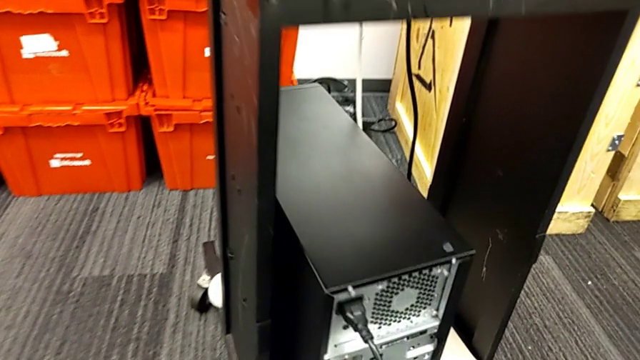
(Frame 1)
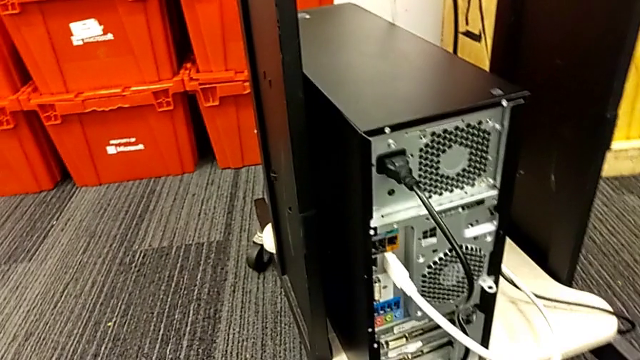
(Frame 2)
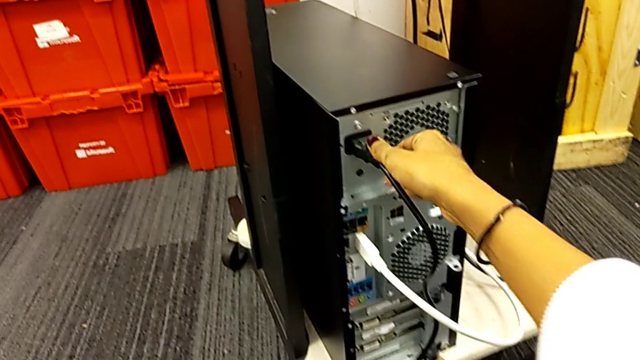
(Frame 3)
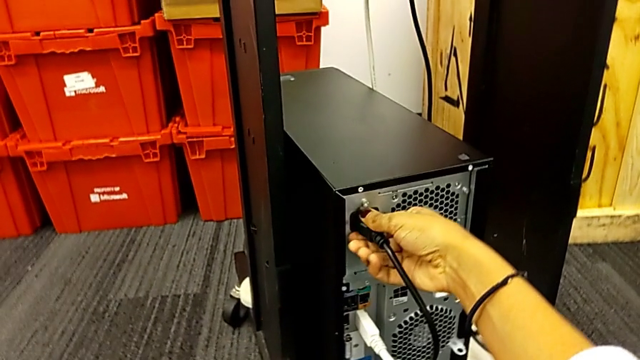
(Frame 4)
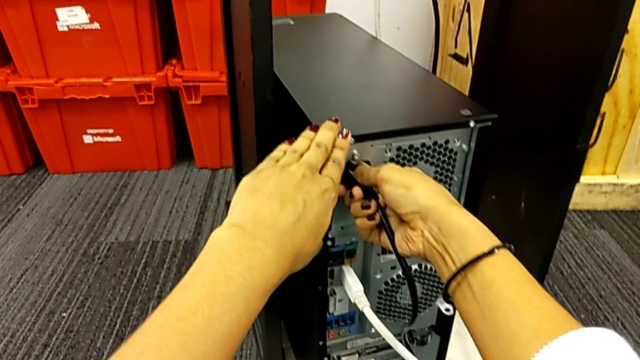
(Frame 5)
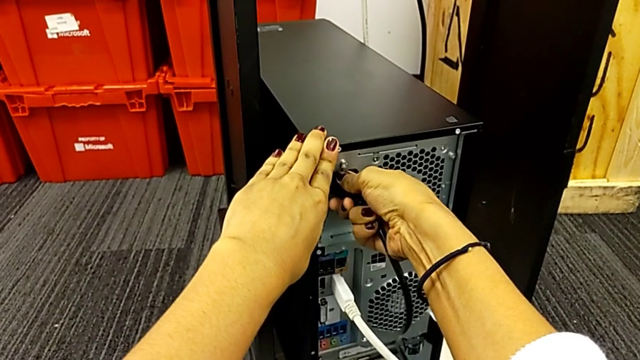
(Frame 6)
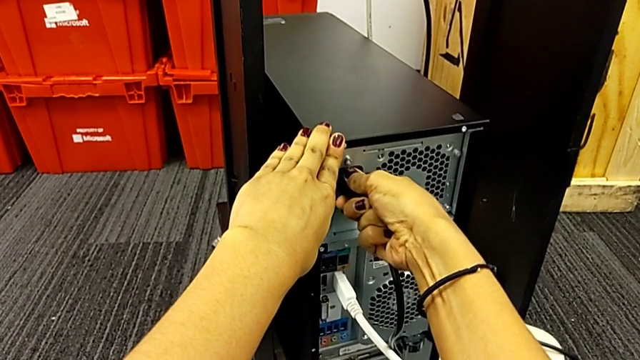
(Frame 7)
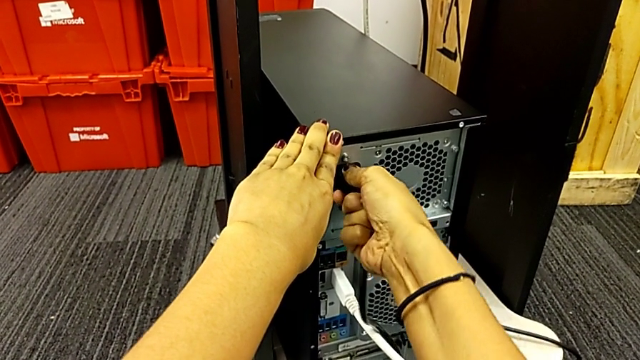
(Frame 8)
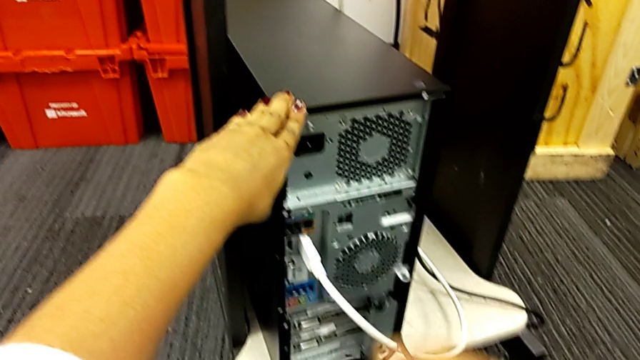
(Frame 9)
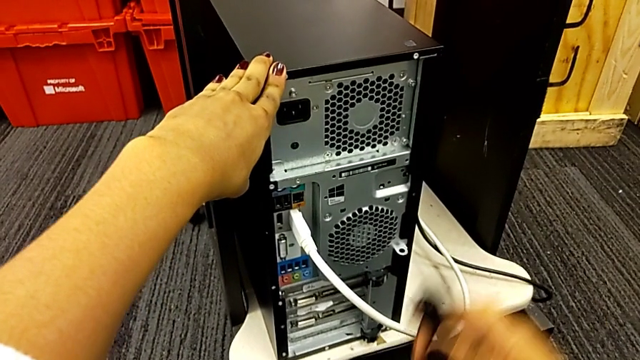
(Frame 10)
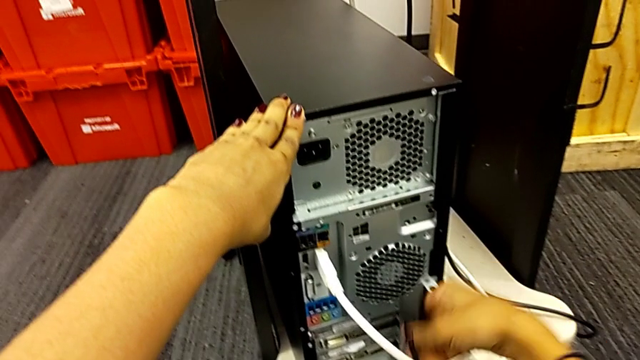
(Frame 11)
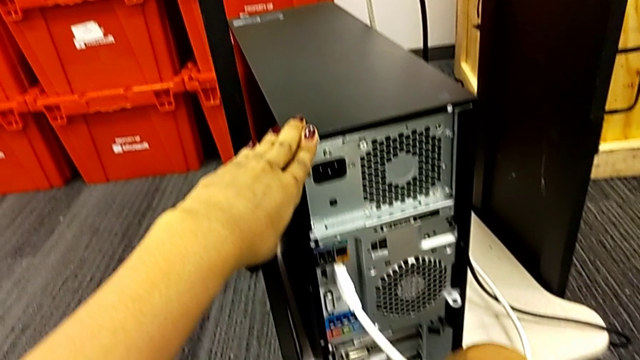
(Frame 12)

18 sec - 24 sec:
The camera wearer removes the power supply cable. They pull the power supply cable, touch the computer tower, withdraw the power supply cable and place it.

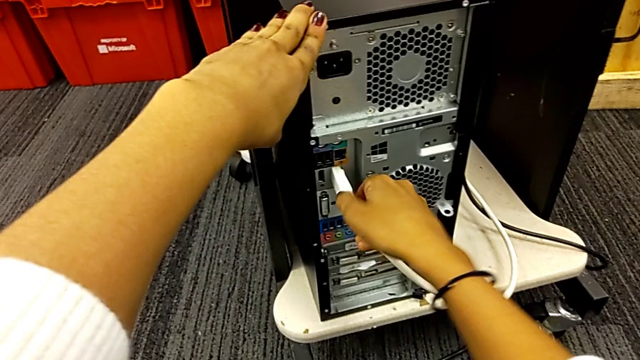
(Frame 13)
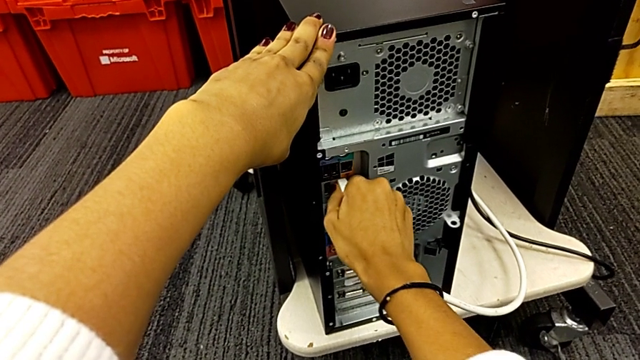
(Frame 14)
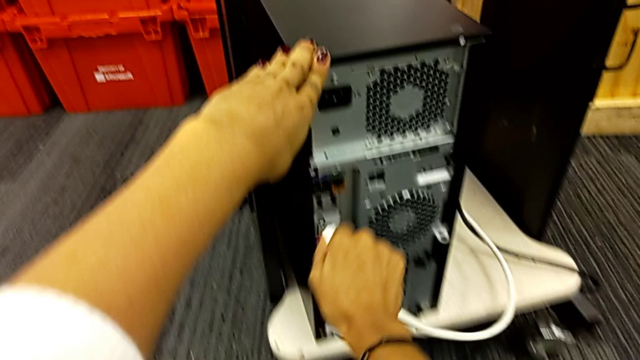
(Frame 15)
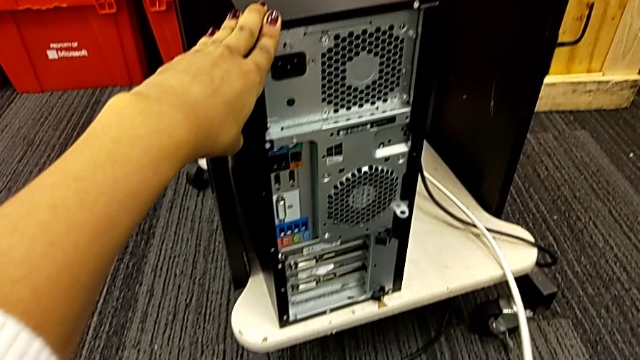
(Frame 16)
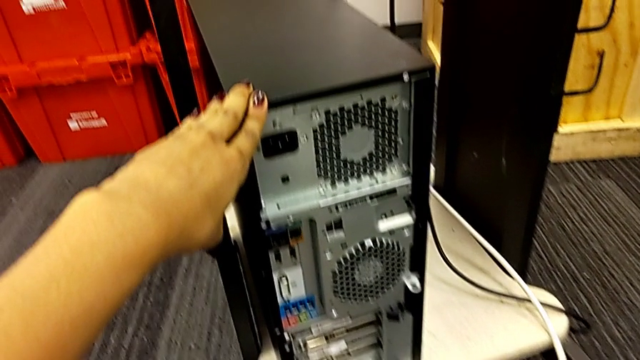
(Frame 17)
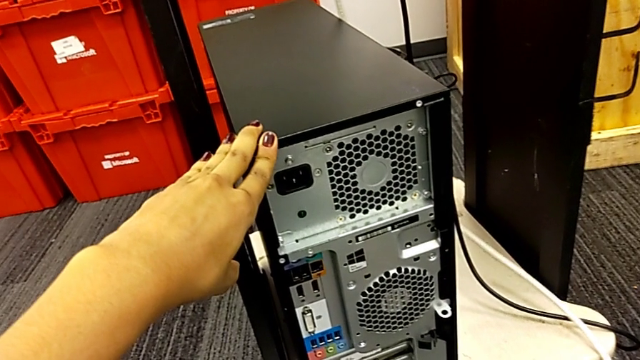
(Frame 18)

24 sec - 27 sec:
The camera wearer removes the HDMI cable. They withdraw the HDMI cable.

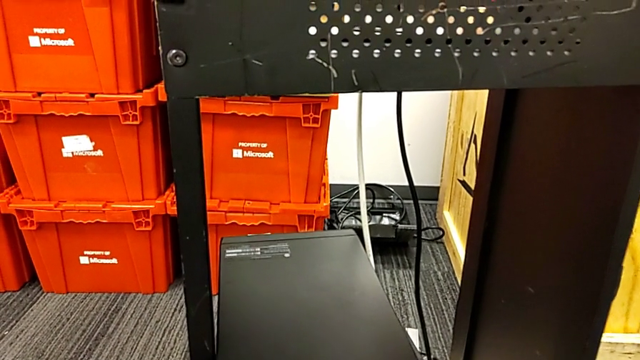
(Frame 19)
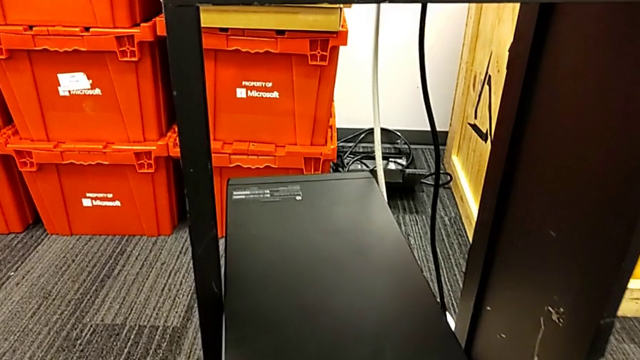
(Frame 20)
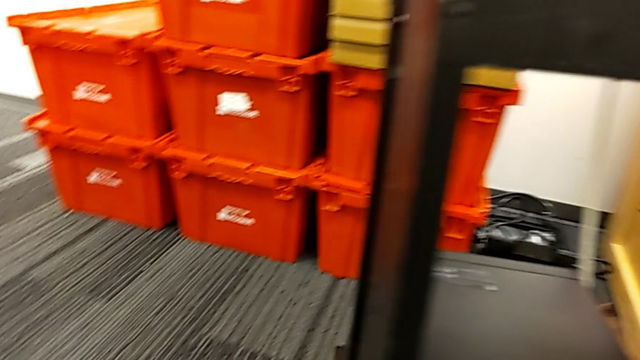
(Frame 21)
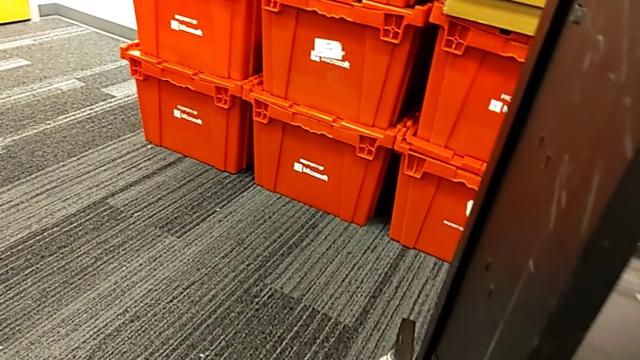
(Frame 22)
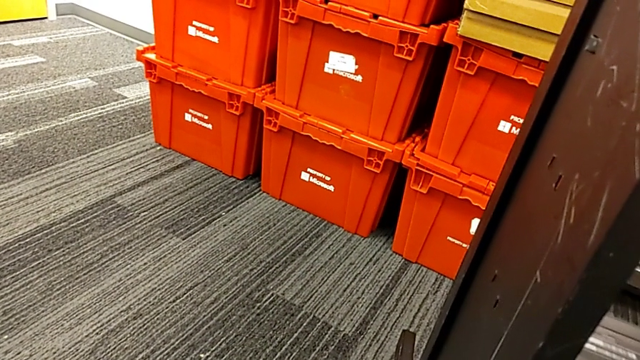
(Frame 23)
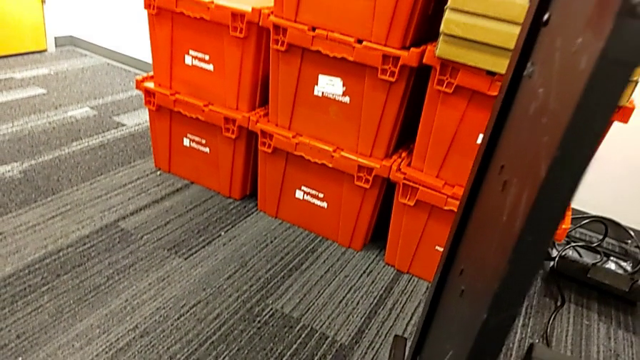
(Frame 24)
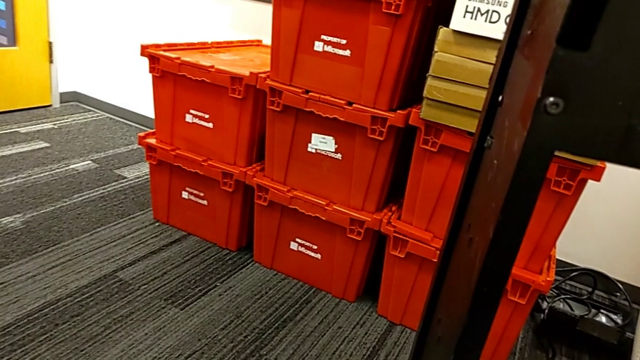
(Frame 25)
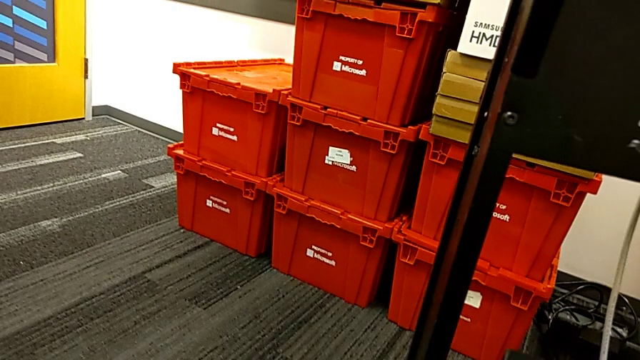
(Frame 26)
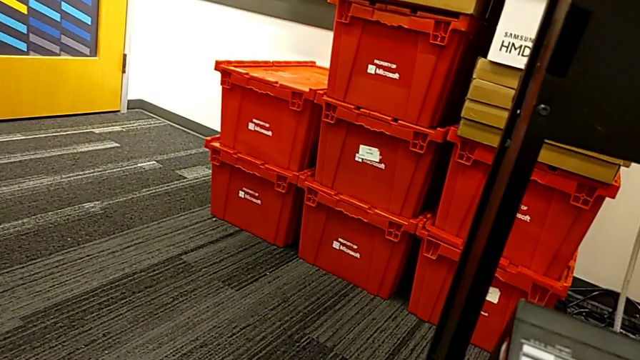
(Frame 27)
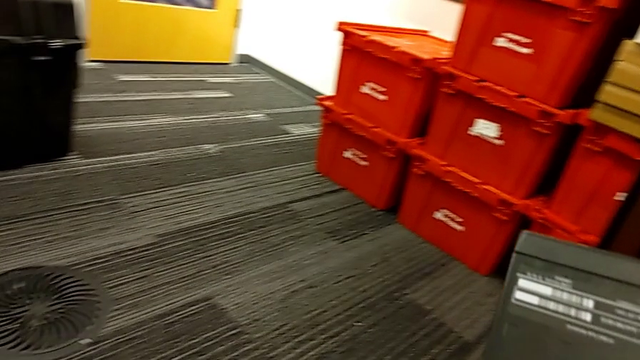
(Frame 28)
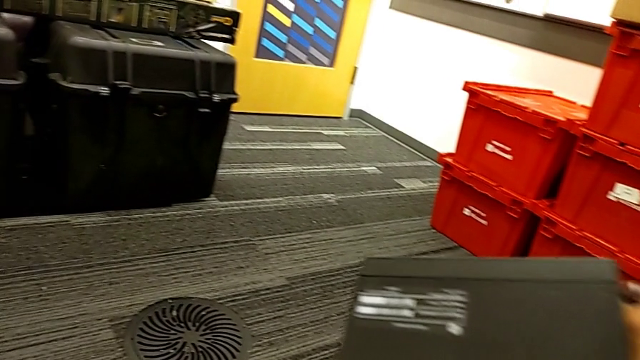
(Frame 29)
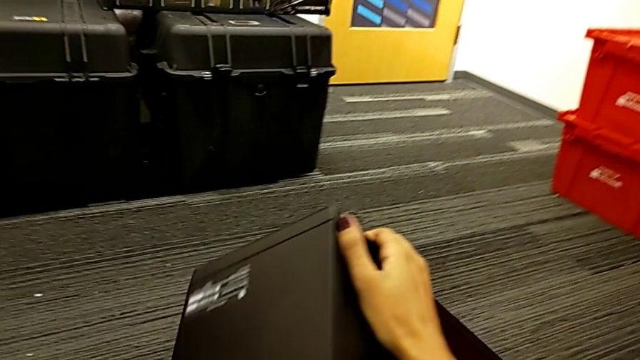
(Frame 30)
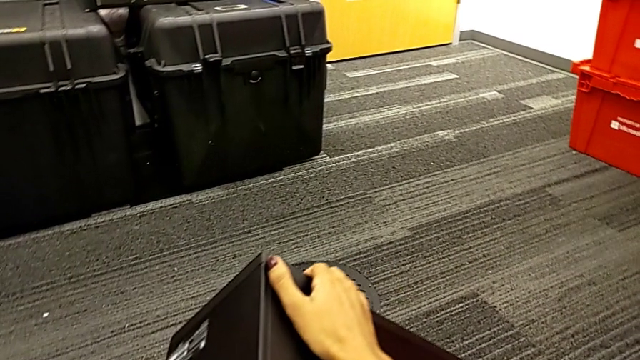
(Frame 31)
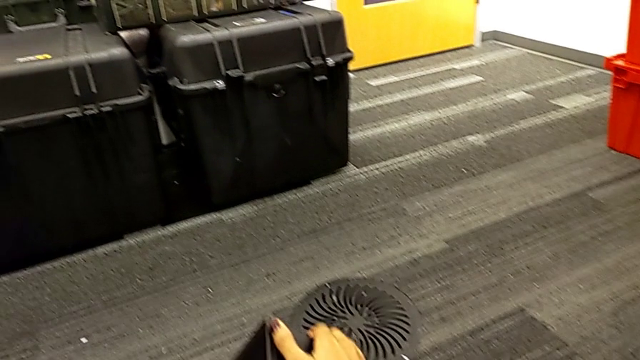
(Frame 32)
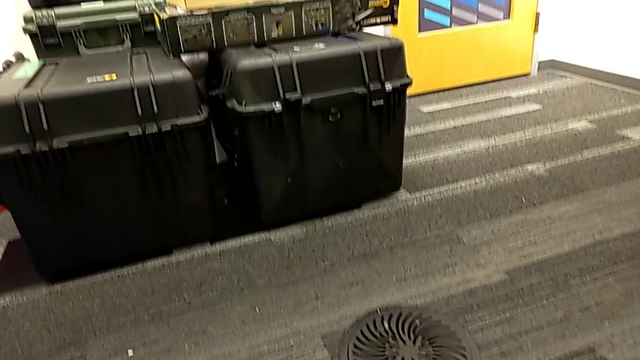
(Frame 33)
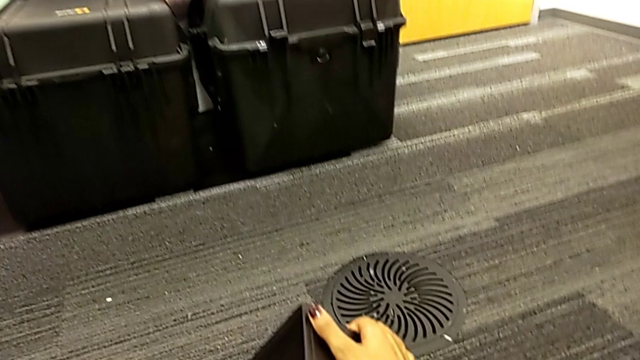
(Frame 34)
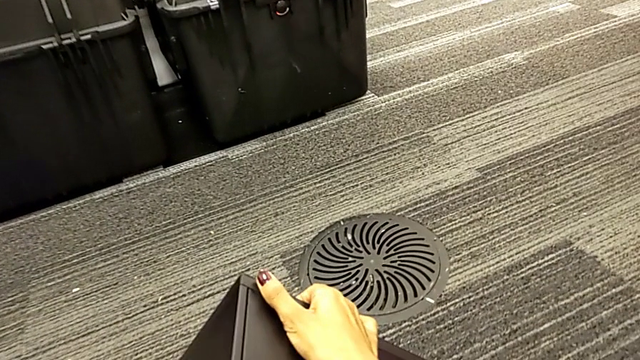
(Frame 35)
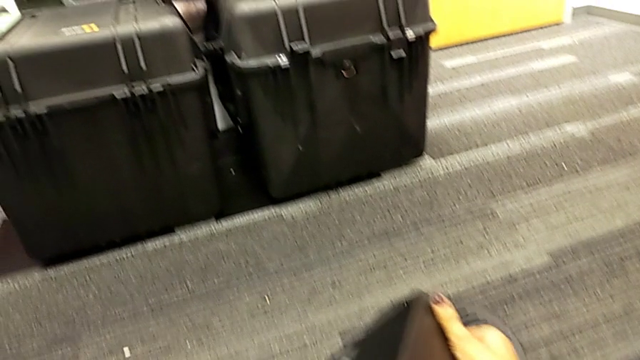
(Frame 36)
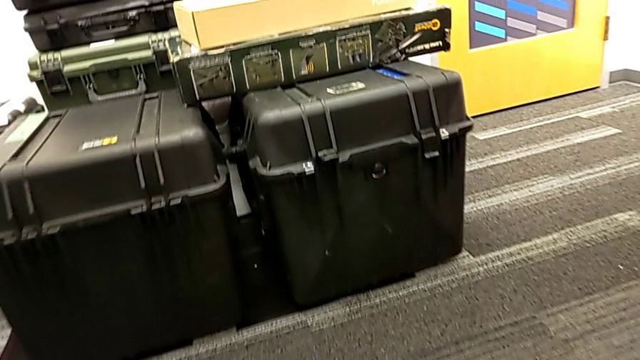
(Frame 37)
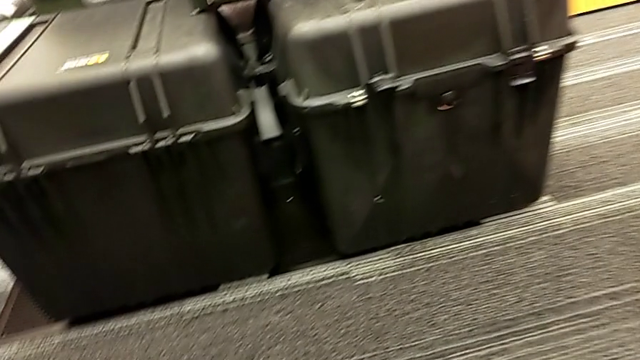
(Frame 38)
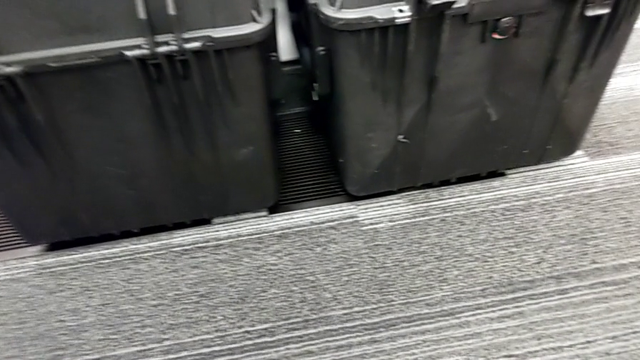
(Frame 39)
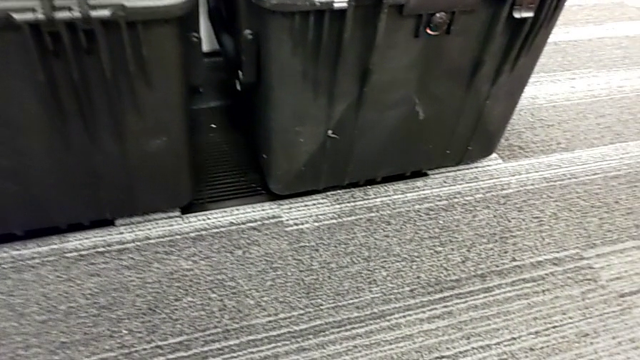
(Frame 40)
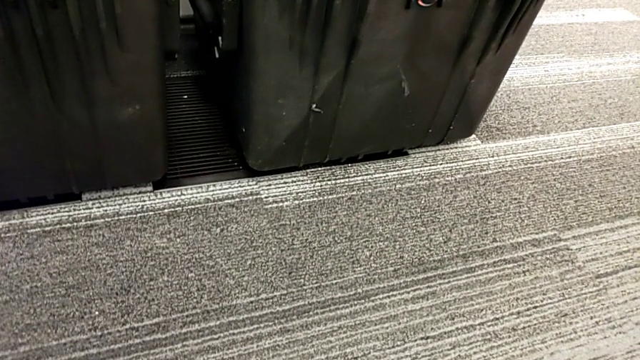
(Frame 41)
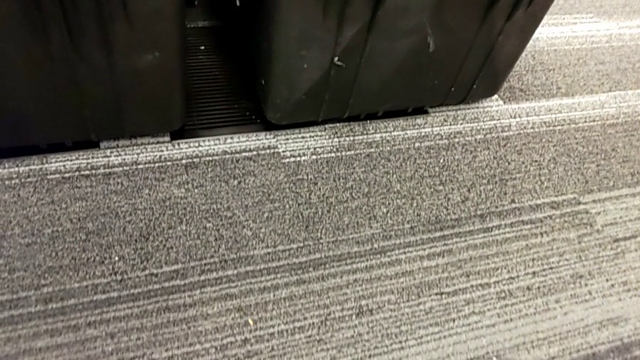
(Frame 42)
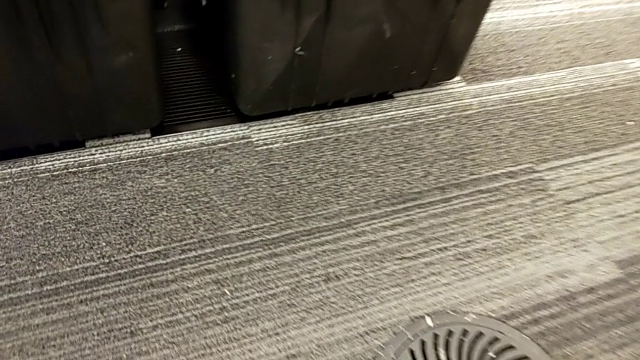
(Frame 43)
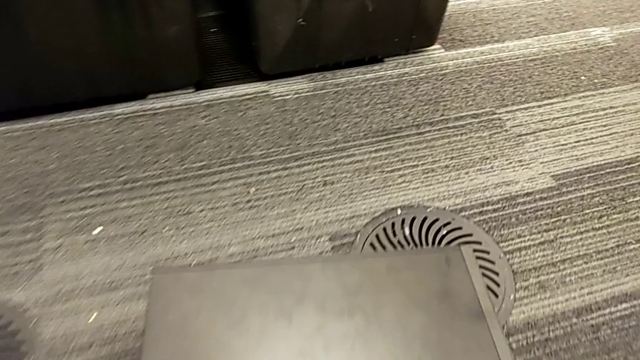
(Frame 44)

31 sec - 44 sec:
The camera wearer is removing their computer cover. They grab the computer tower, pull it and place it.
